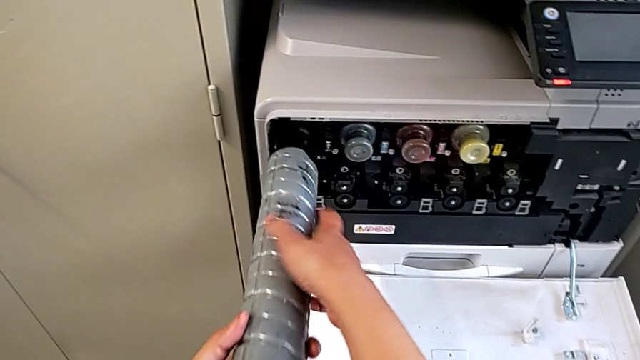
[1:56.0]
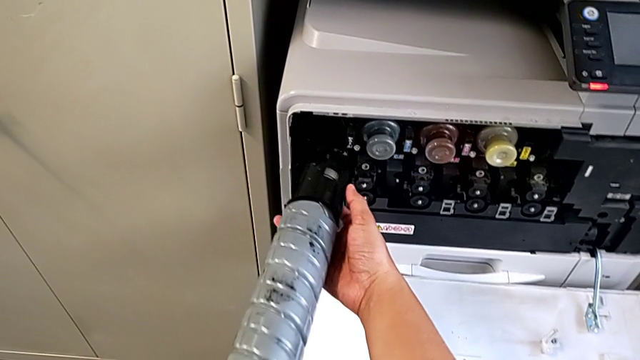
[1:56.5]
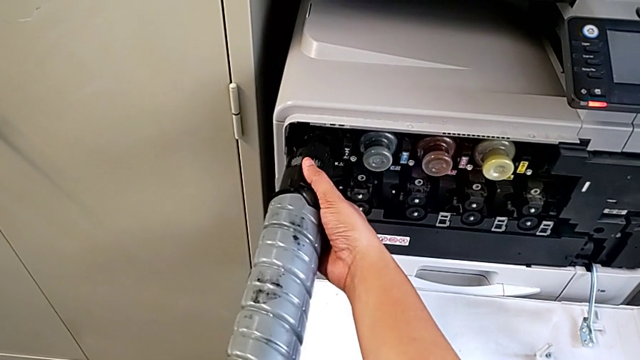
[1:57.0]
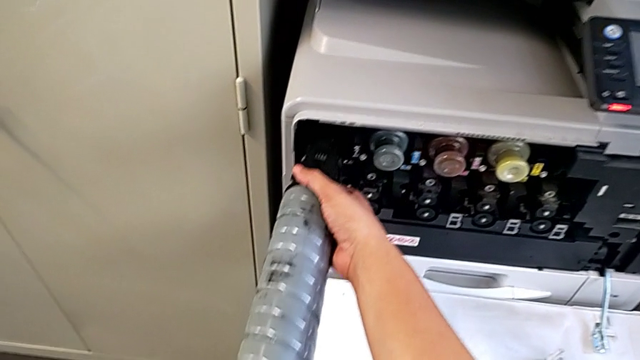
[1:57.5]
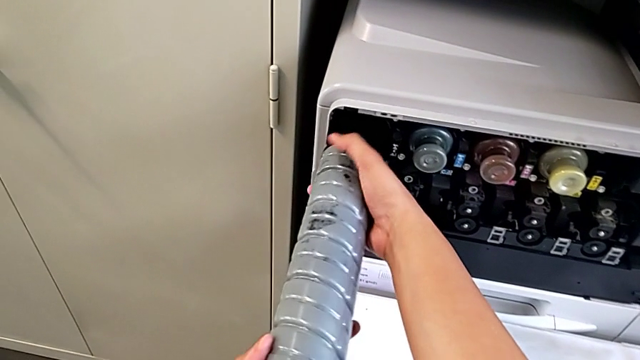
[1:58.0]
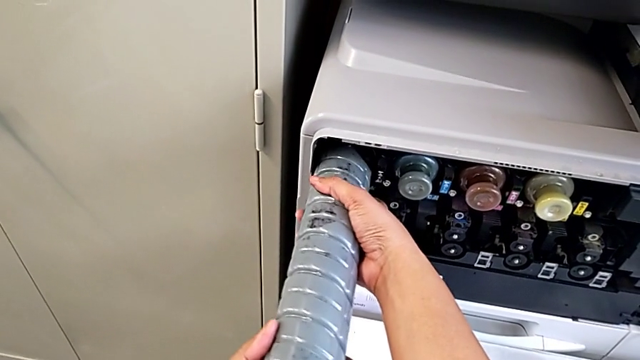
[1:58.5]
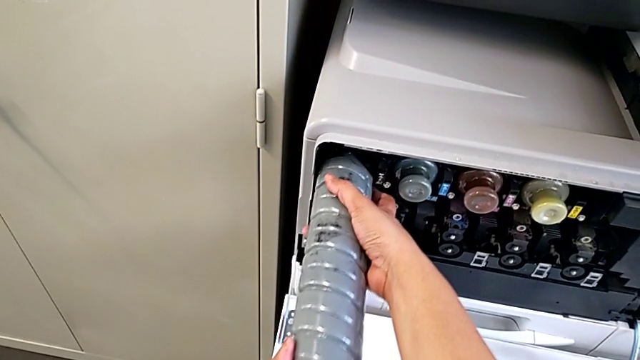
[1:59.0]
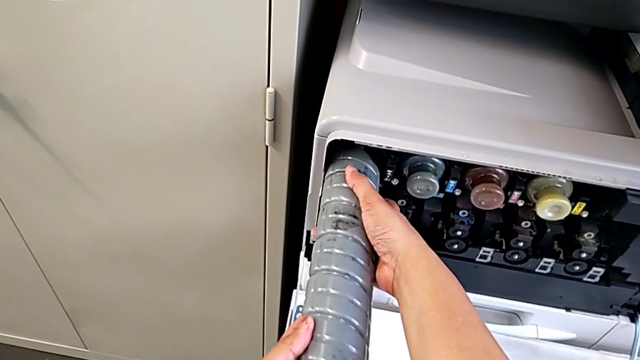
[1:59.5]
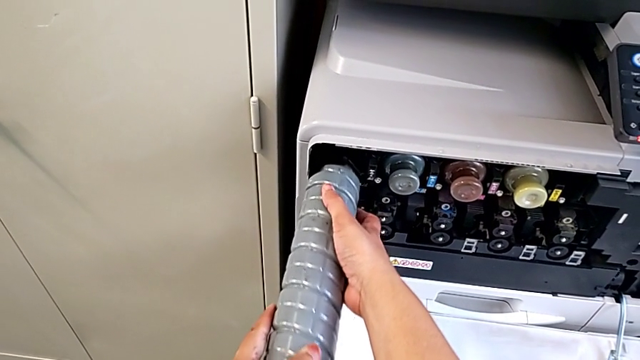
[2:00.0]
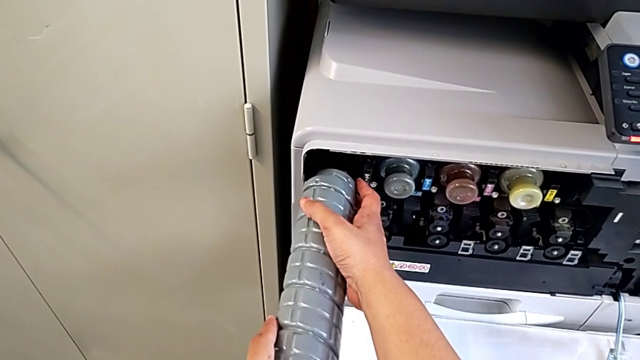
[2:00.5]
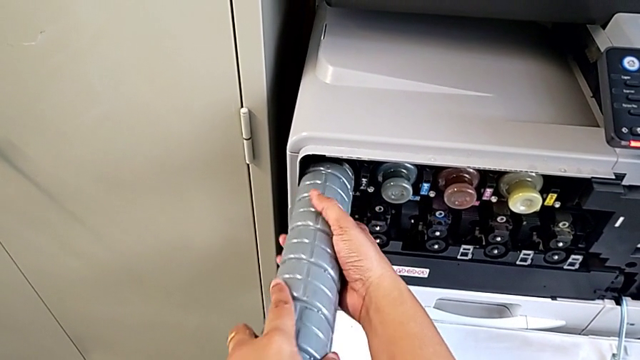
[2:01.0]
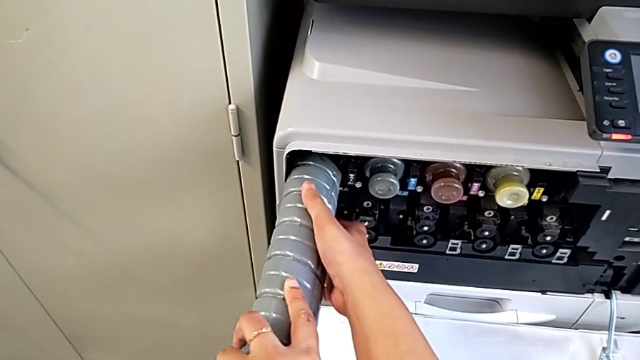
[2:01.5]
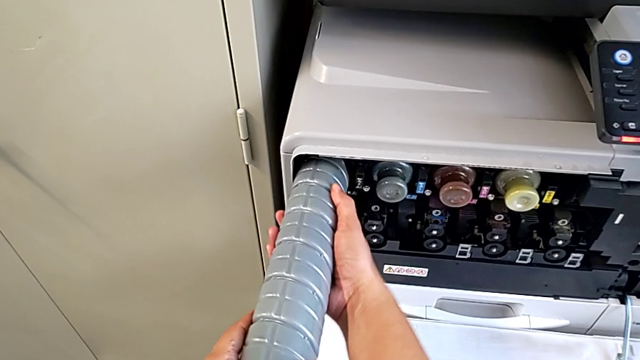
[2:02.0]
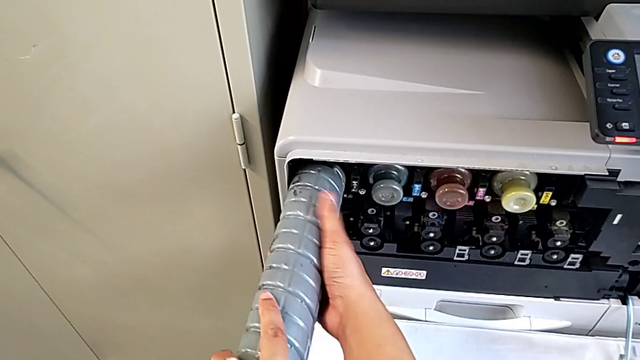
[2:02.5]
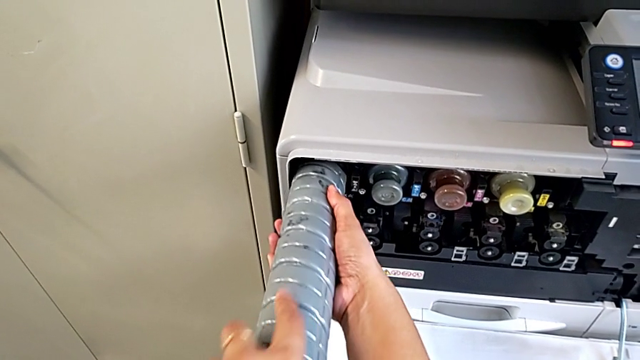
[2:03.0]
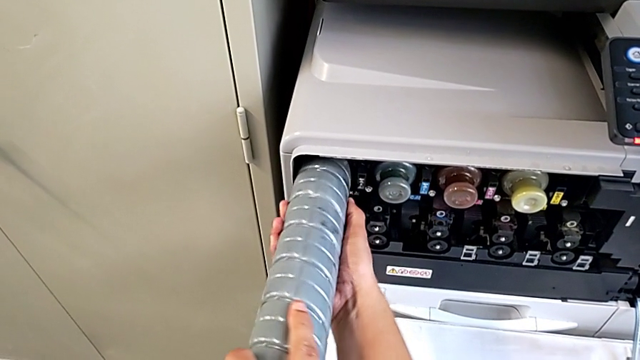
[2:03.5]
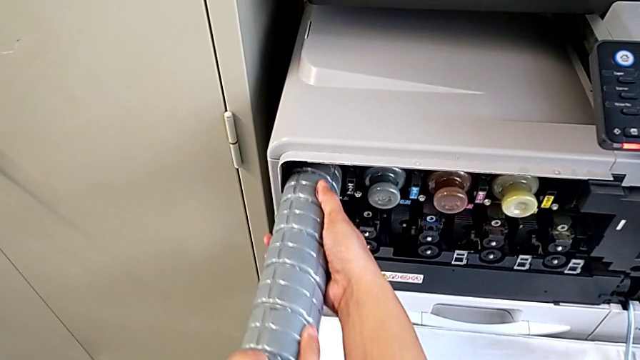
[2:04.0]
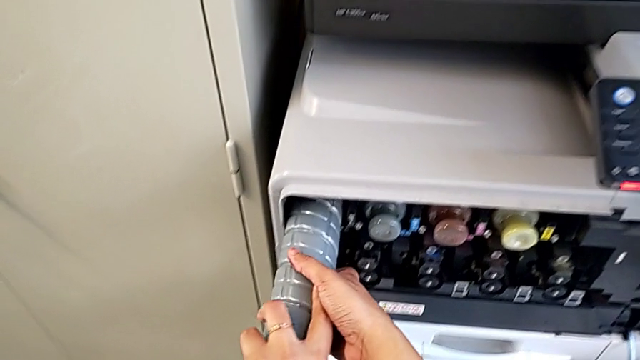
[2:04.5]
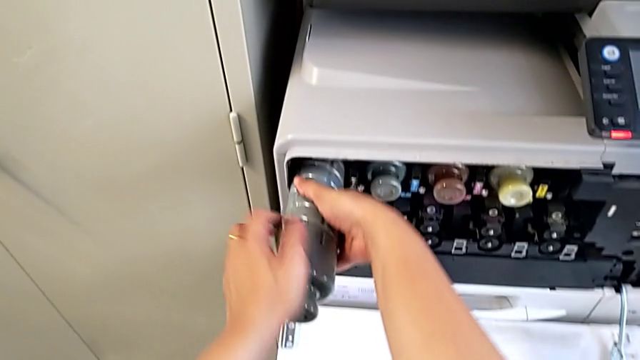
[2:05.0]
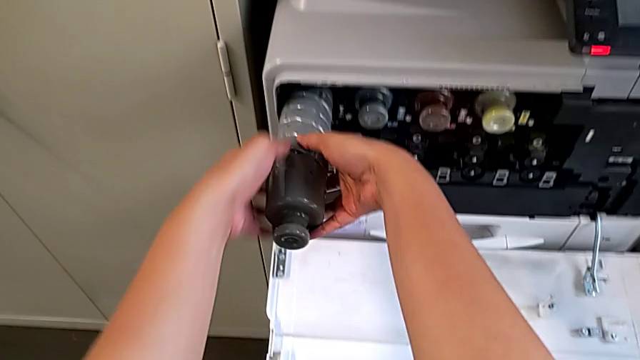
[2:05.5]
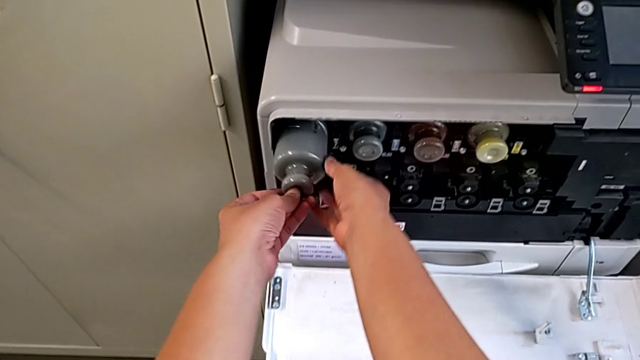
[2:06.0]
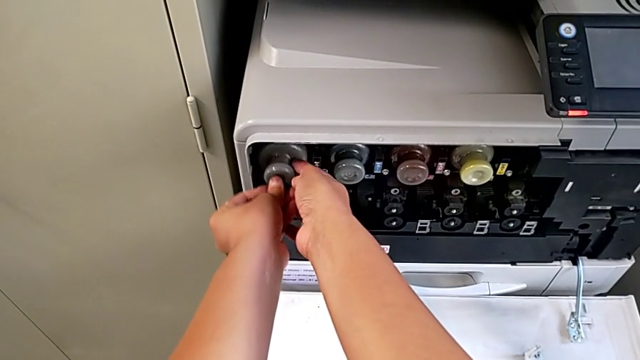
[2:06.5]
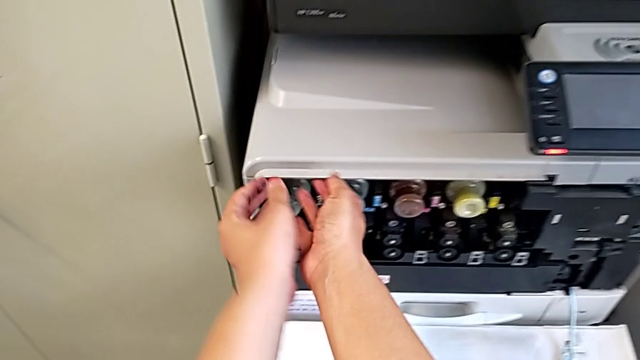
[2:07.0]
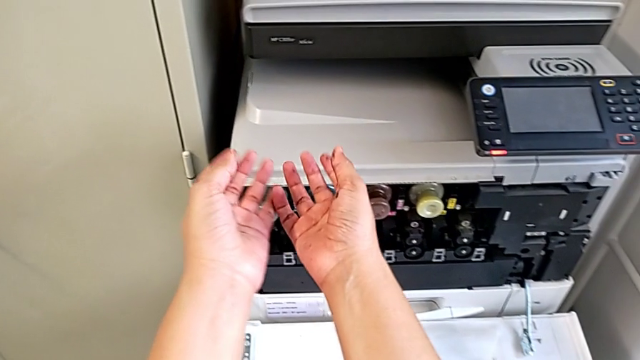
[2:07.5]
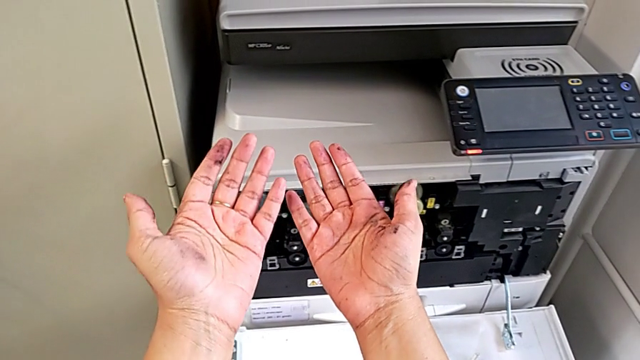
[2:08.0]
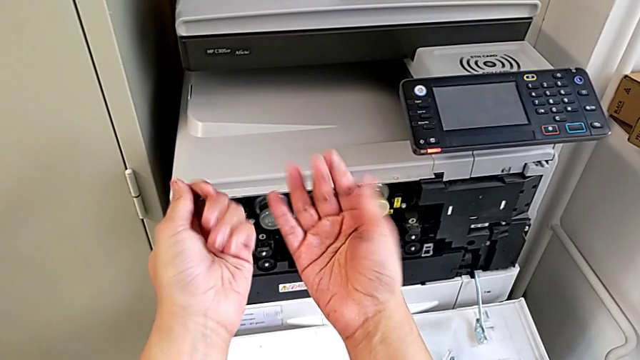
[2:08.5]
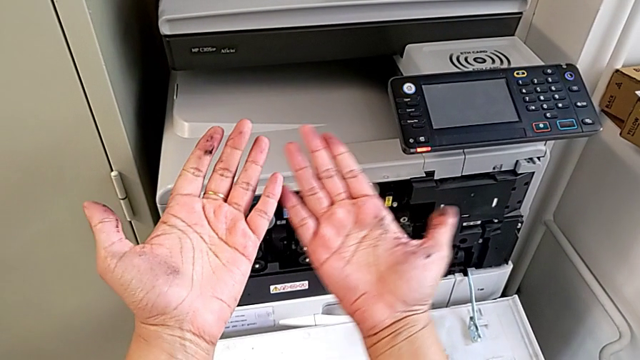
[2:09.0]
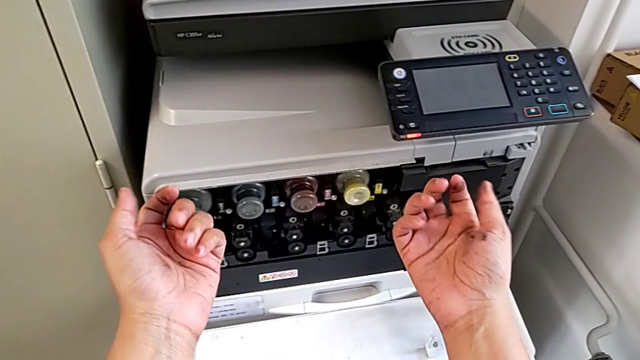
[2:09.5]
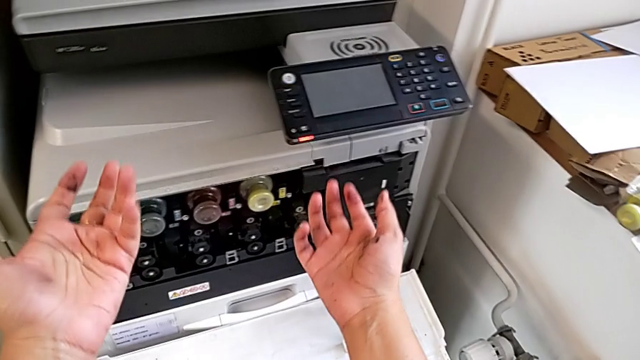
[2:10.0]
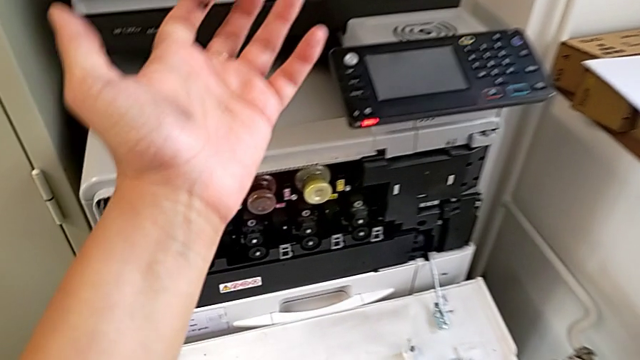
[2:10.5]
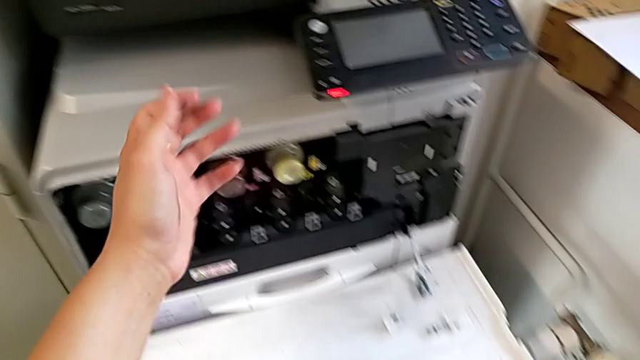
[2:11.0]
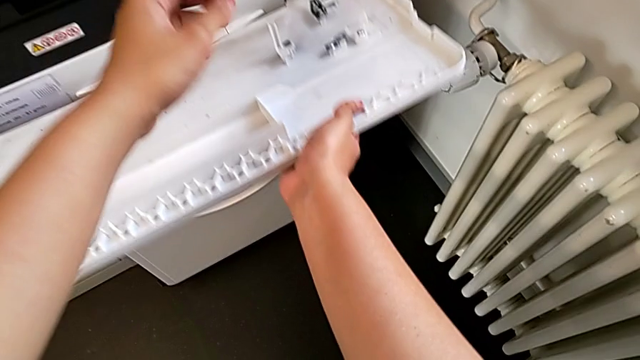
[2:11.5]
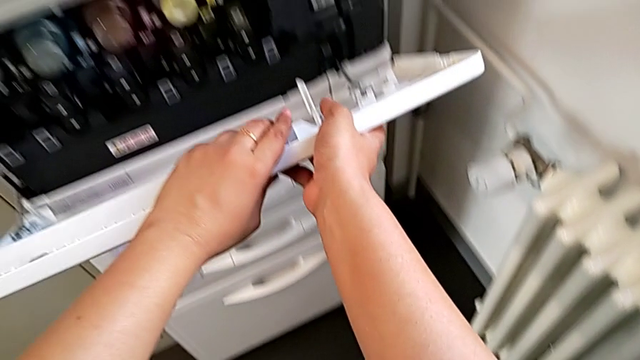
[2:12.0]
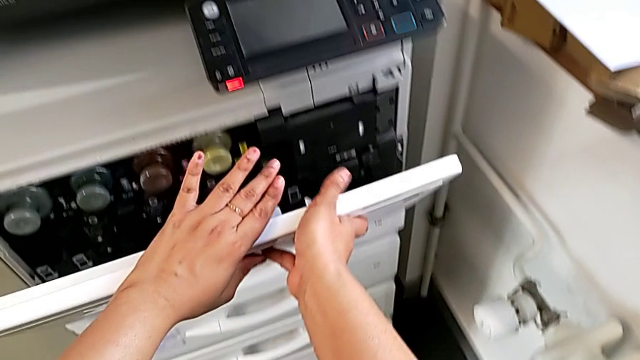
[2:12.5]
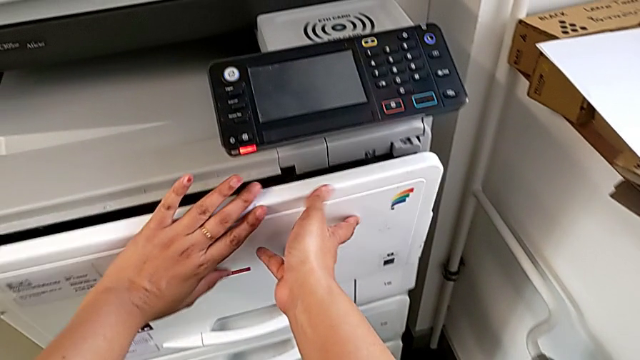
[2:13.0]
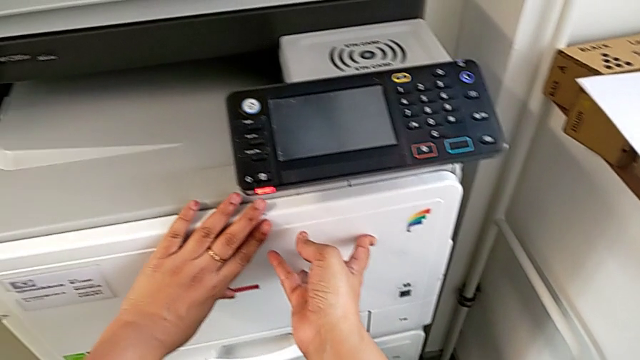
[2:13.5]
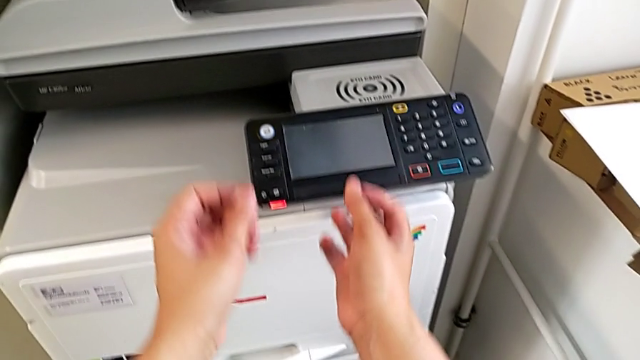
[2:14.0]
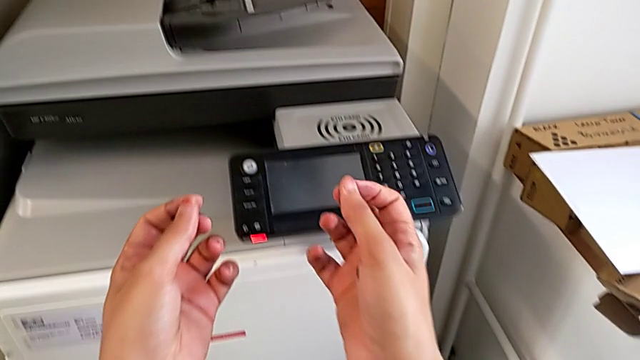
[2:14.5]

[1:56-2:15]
The camera wearer is exchanging the black ink cartridge. They withdraw the new ink cartridge, rotate it, wrongly insert it, rotate it, push it and close the cartridge gate.
